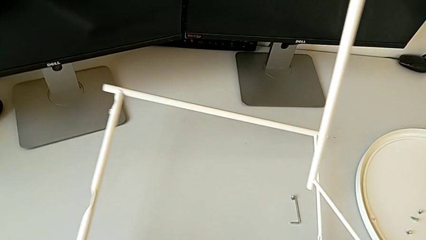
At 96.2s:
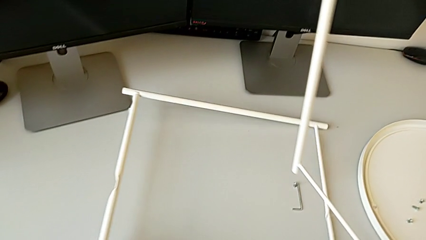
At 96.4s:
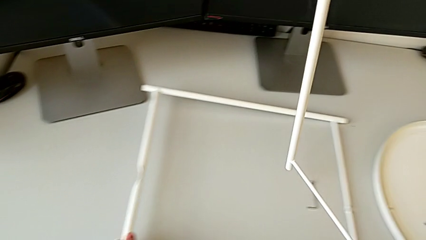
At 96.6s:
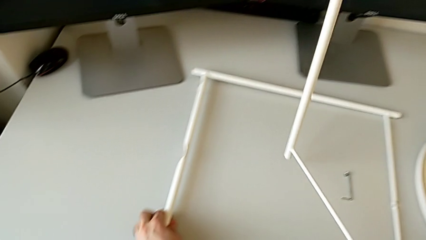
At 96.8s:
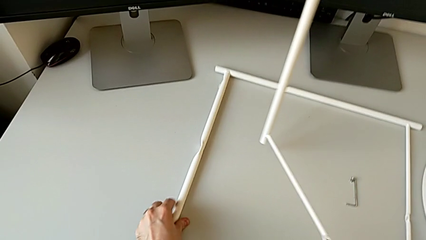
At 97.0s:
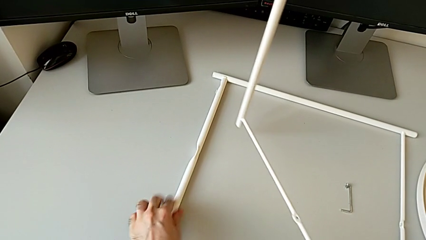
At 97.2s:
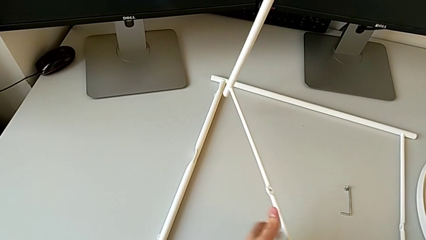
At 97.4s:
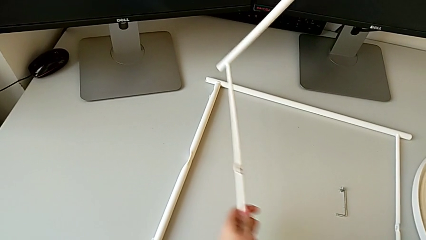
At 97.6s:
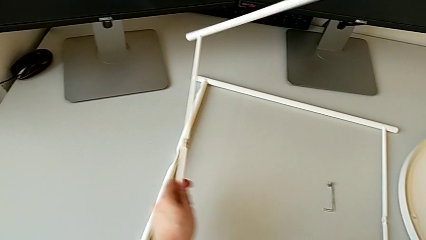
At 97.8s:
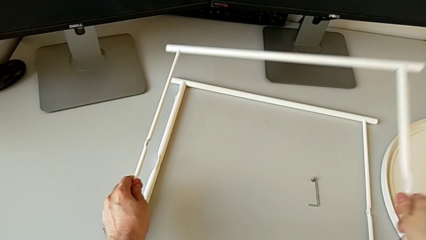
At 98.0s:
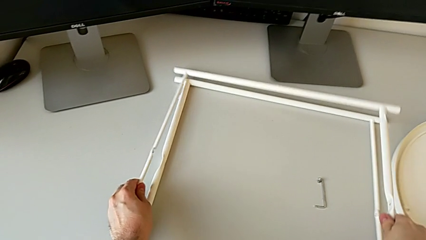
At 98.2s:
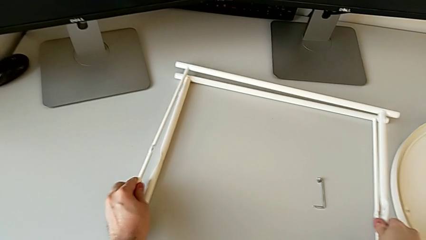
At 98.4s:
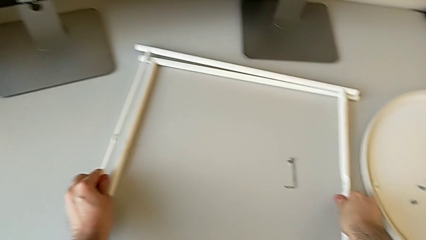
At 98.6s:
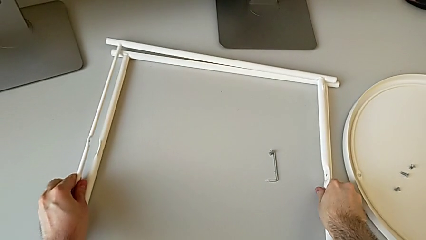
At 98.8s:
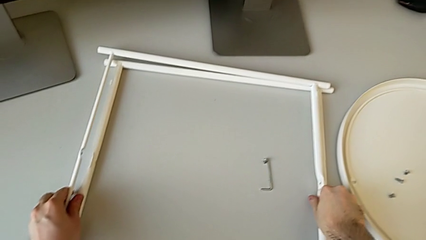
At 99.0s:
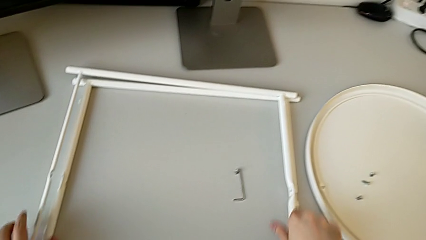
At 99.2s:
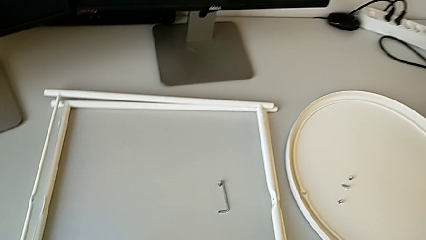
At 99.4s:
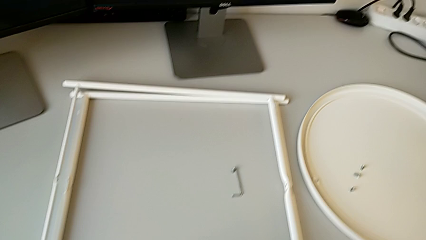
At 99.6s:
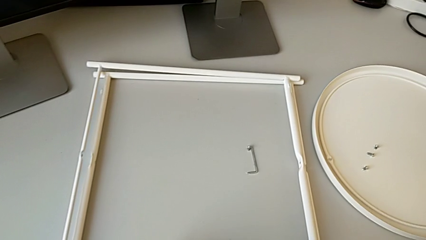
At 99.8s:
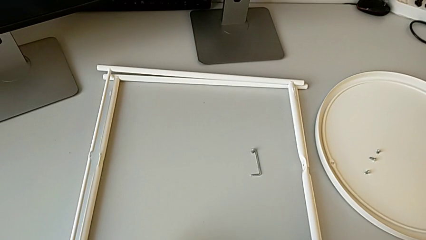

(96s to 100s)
The camera wearer is disassembling the legs. They place the leg.
